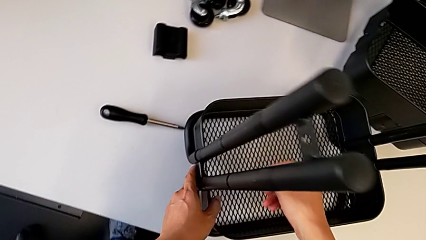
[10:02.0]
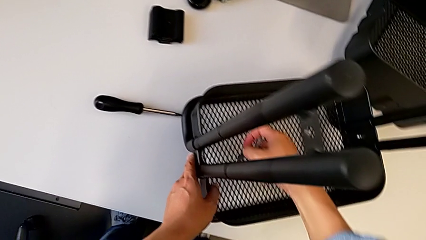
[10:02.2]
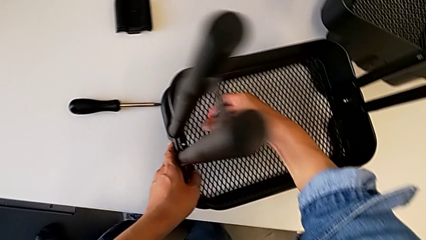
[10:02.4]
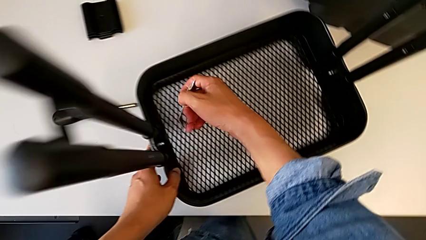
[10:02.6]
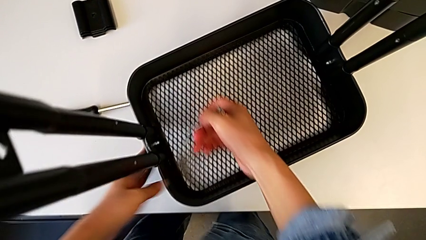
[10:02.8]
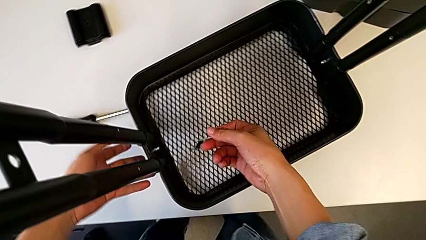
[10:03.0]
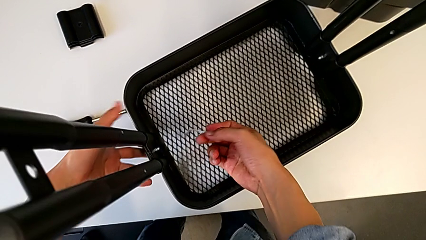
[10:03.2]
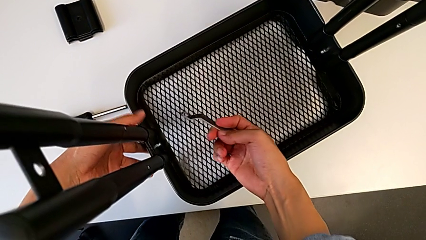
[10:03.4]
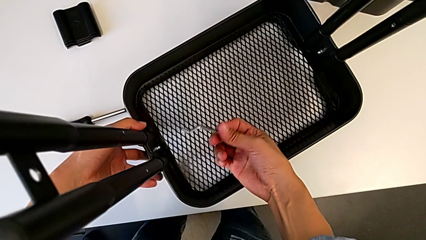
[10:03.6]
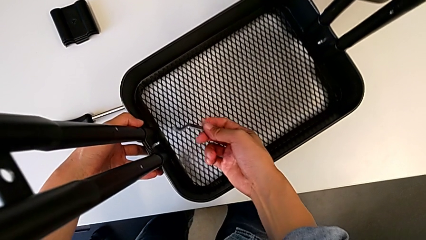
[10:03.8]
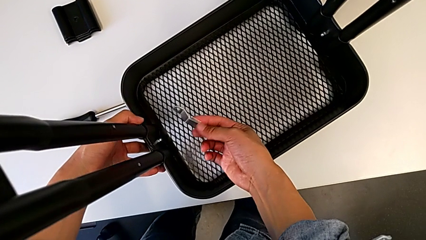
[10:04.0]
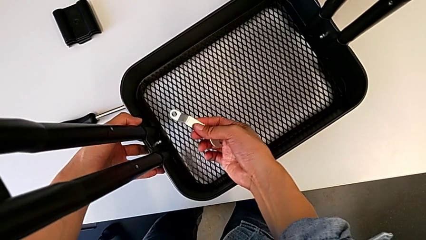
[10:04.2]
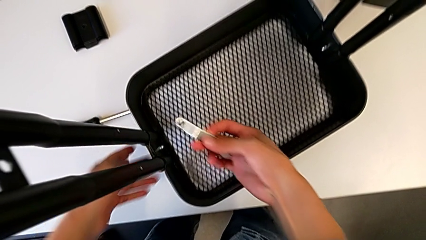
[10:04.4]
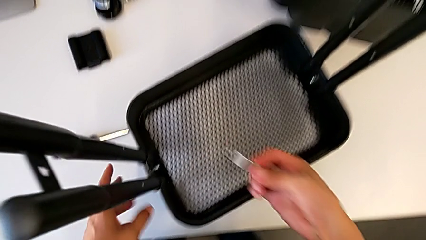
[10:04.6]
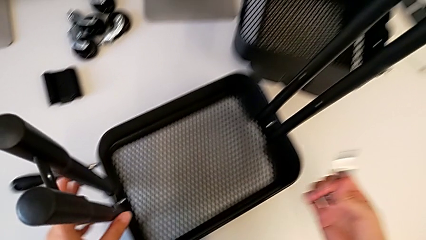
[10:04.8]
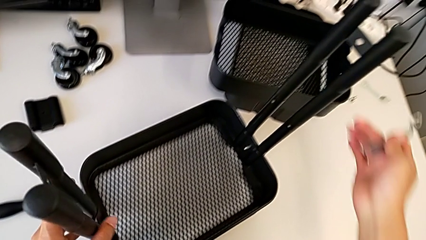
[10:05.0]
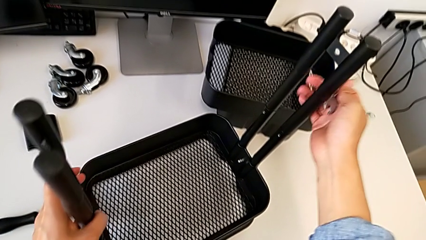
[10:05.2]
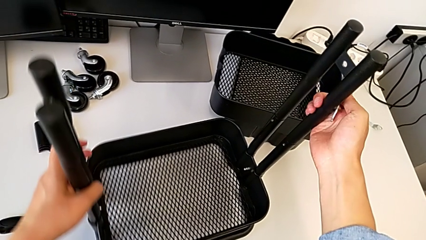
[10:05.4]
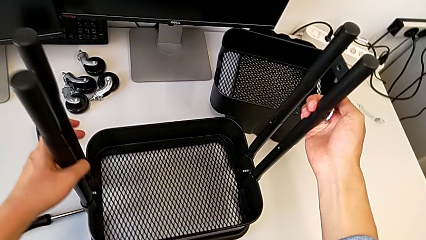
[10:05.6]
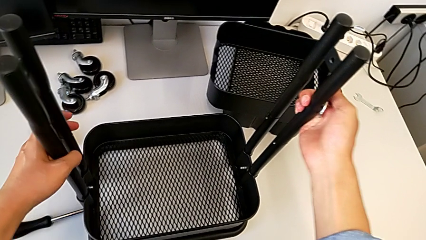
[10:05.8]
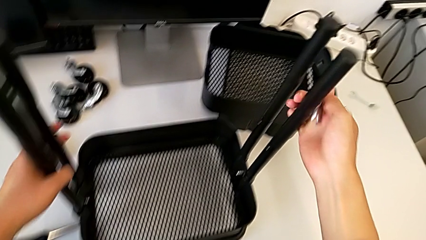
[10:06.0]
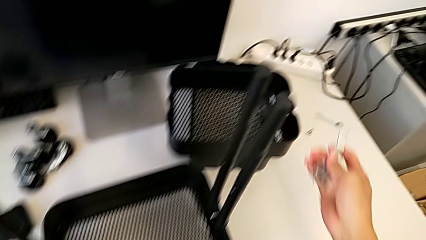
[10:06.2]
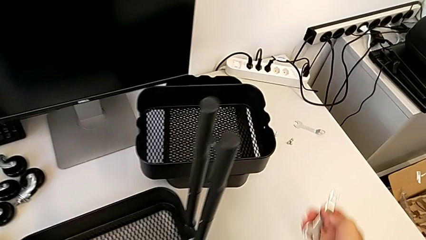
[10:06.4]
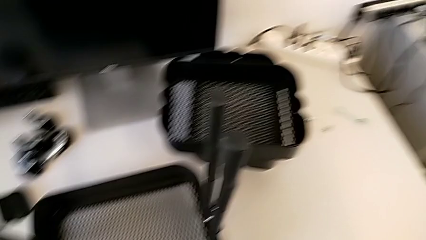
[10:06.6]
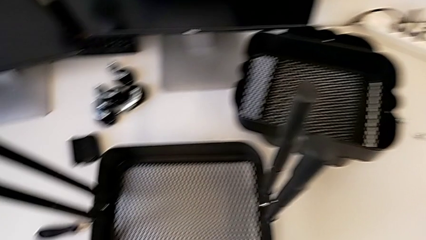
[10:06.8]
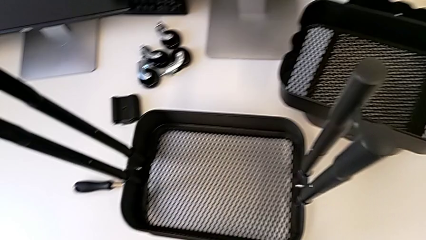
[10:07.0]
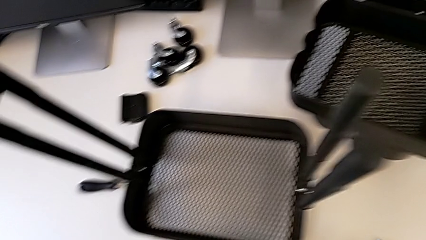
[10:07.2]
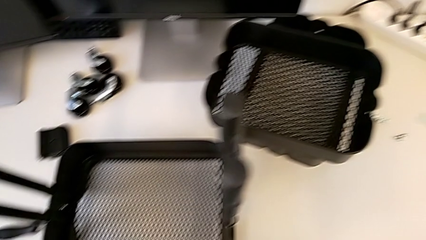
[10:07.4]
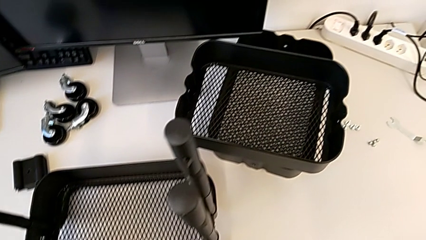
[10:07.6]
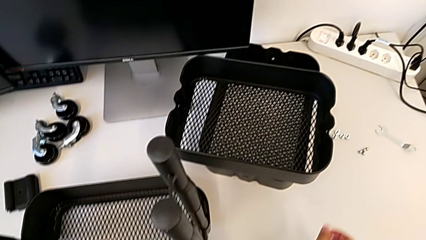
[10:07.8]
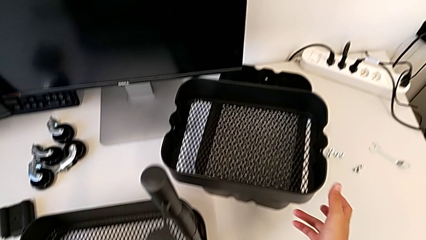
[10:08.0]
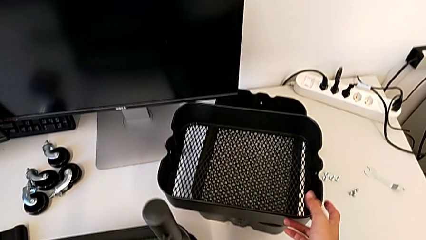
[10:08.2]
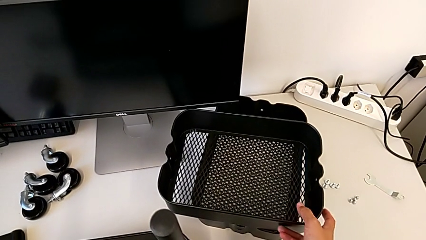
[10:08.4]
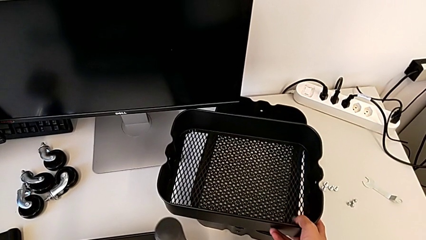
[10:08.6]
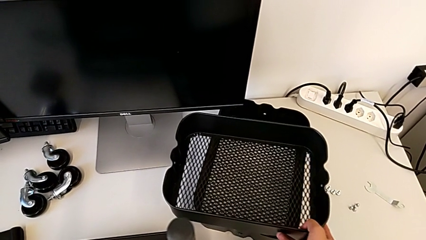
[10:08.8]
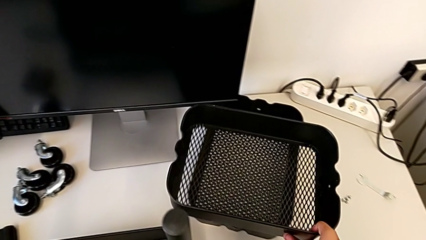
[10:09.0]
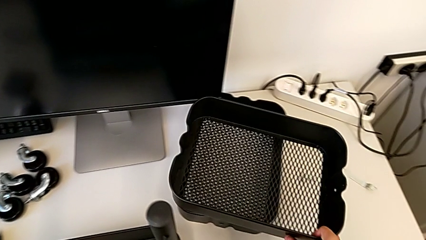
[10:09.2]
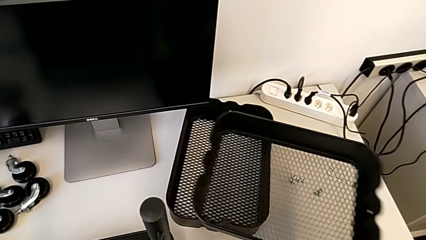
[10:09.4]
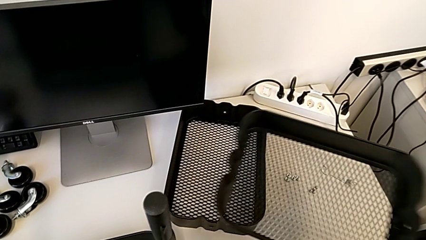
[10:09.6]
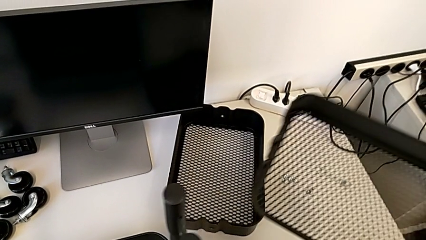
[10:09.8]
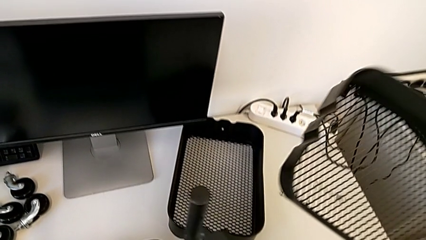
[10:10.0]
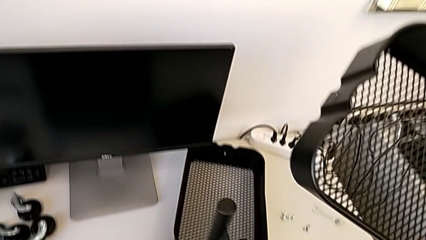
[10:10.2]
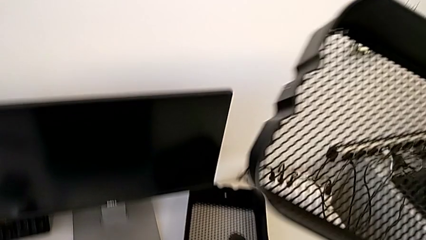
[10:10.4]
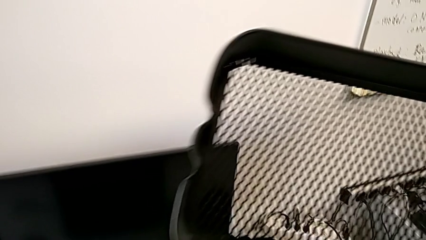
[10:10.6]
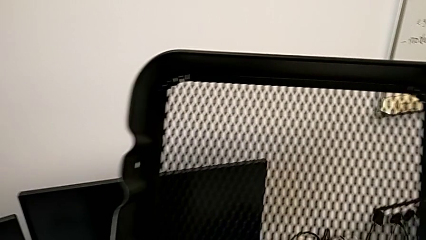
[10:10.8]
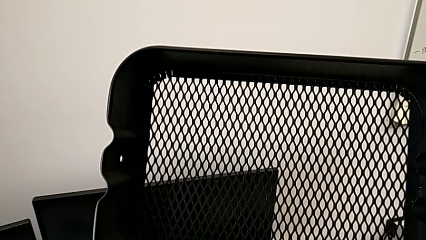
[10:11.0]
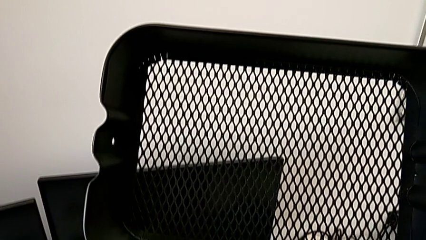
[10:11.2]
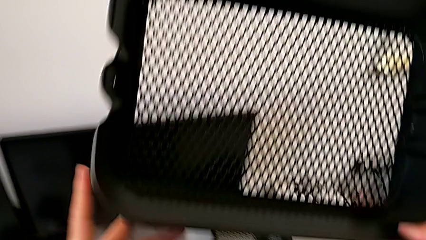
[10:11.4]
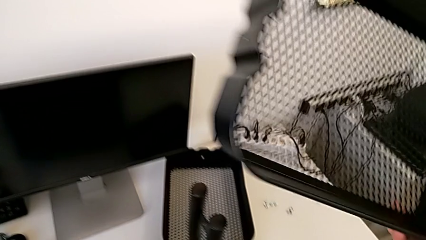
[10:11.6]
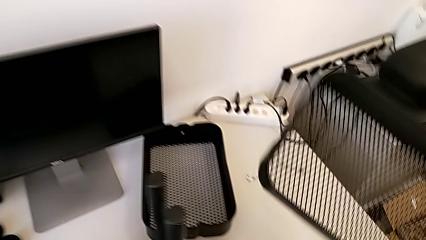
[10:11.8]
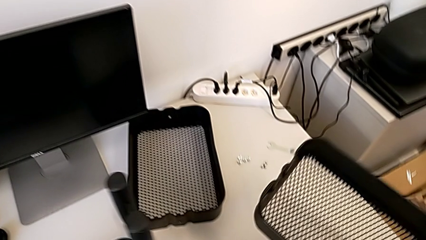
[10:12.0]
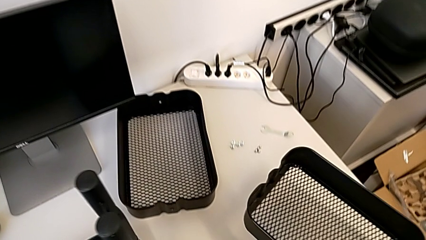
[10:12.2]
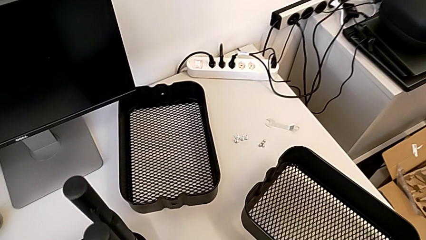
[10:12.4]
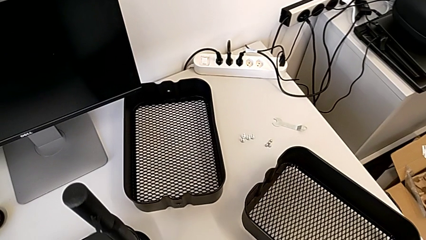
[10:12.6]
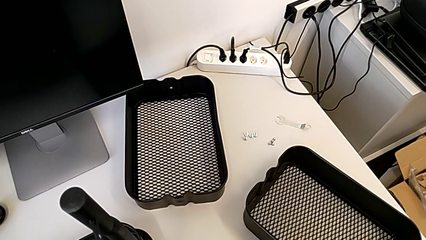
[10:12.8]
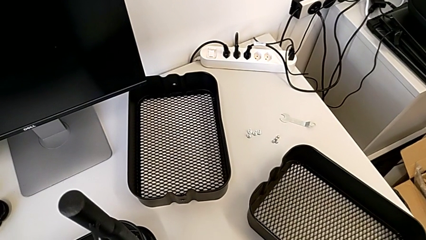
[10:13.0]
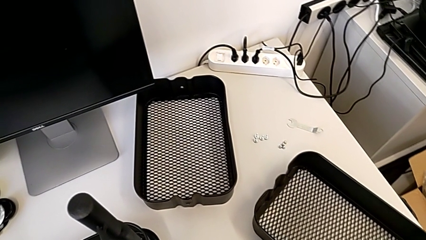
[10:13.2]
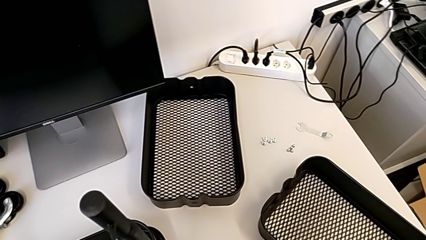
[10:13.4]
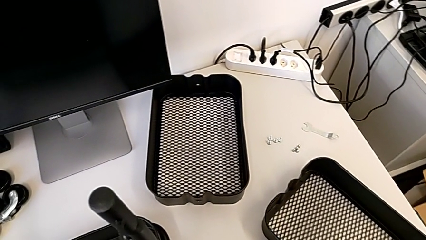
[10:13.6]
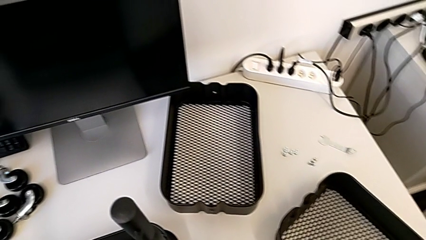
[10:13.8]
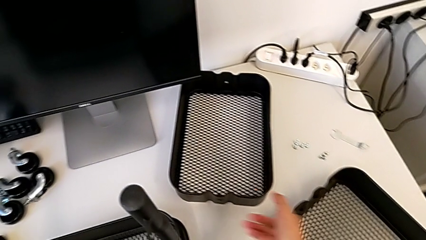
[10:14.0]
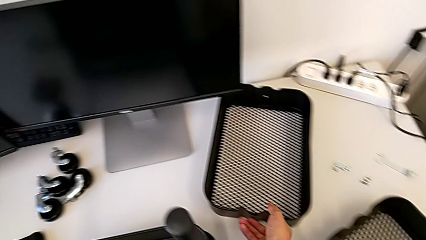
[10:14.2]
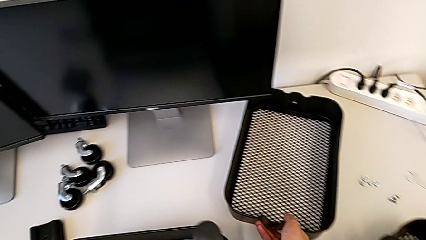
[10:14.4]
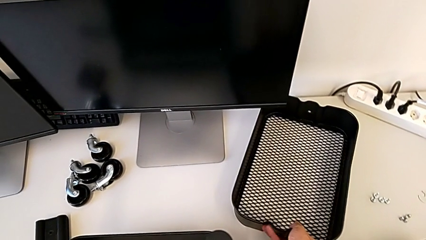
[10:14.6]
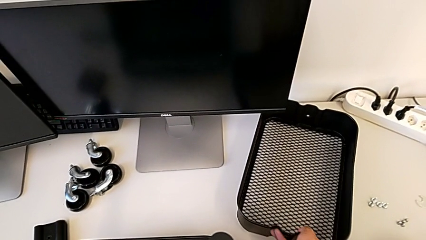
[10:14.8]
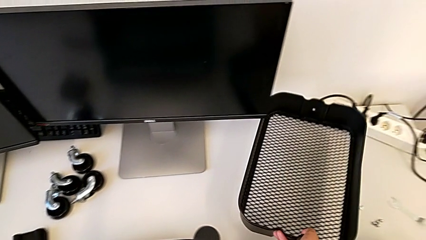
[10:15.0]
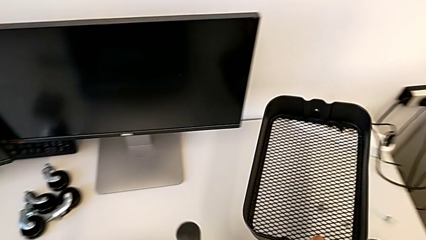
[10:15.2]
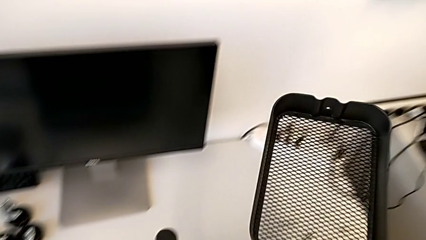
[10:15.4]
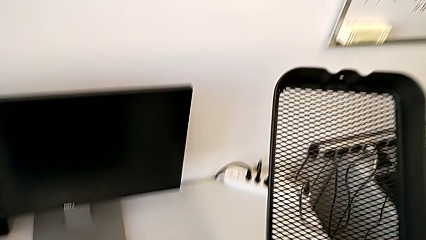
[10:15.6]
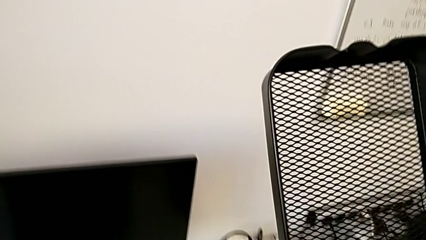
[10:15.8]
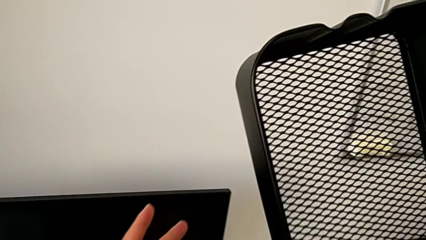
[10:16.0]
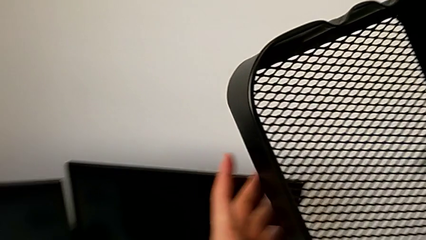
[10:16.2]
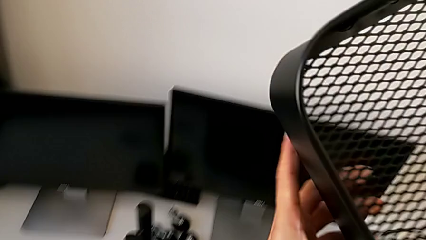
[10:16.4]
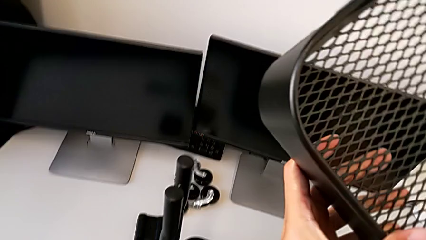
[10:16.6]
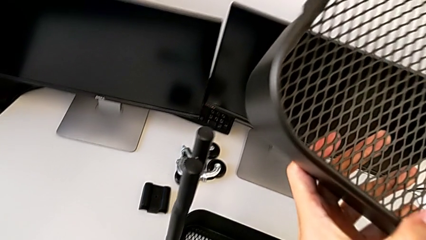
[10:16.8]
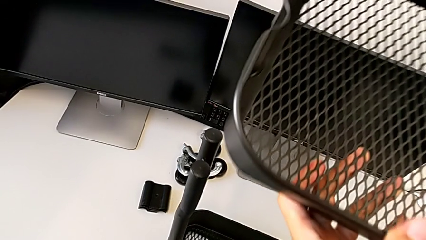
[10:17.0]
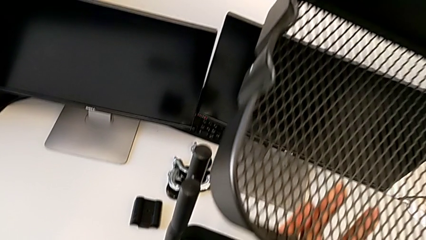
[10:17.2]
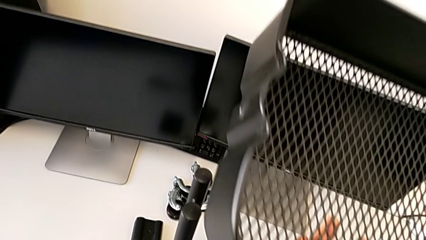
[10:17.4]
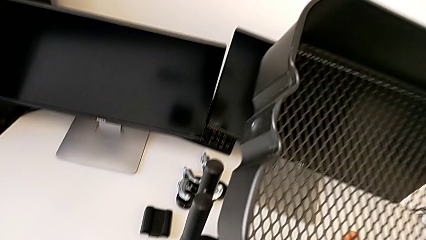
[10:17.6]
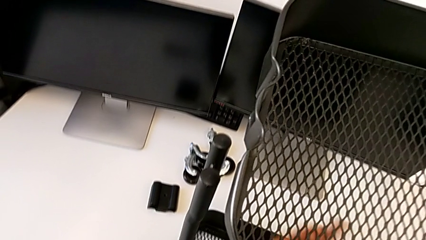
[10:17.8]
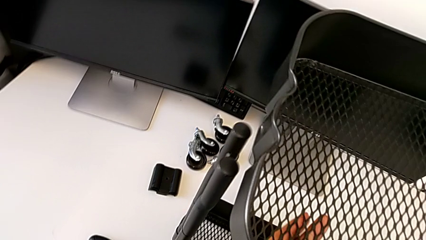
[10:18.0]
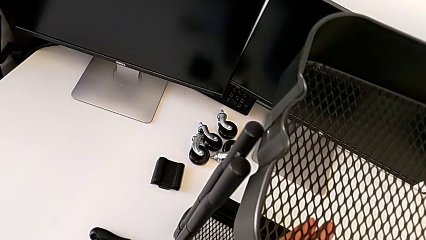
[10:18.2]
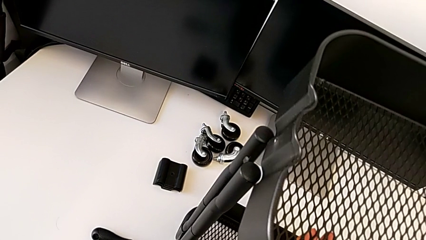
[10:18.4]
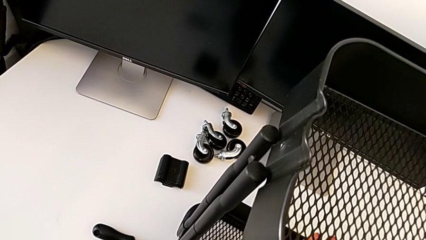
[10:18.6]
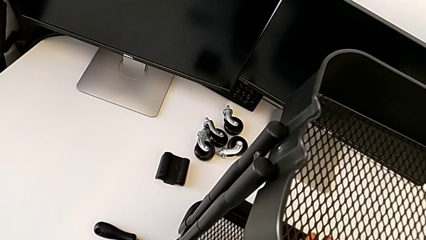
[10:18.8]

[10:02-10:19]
The camera wearer is screwing the left side of the box onto the bracket. They wrongly lift the grid tray and begin to slide the third grid tray.
